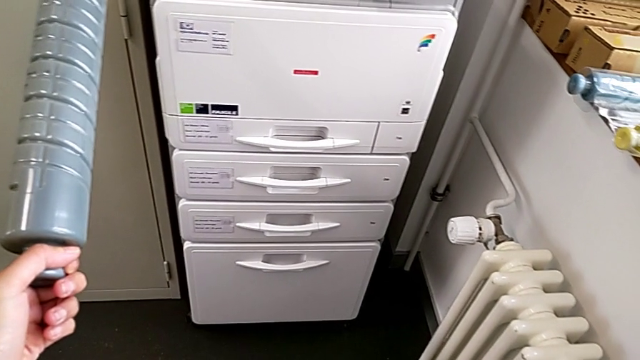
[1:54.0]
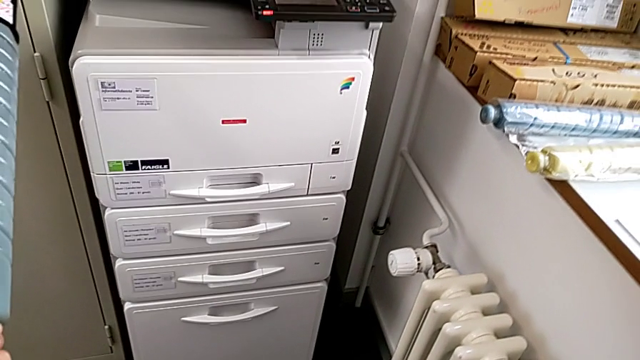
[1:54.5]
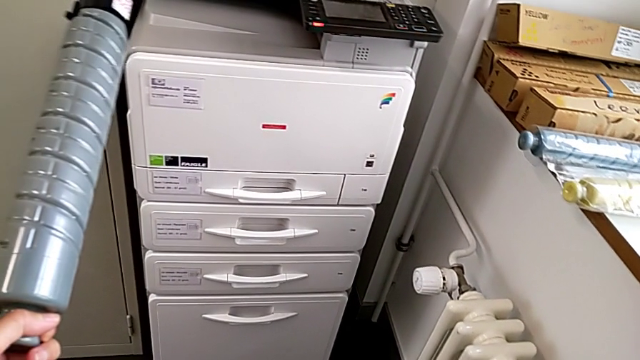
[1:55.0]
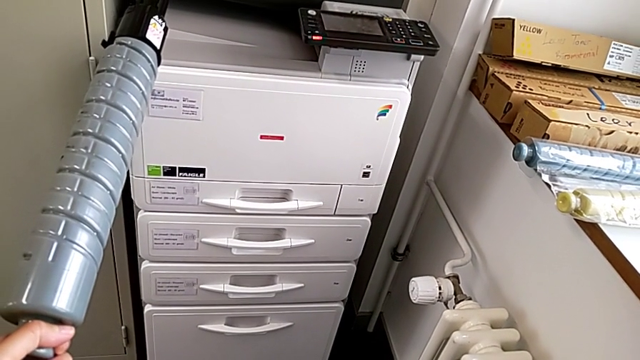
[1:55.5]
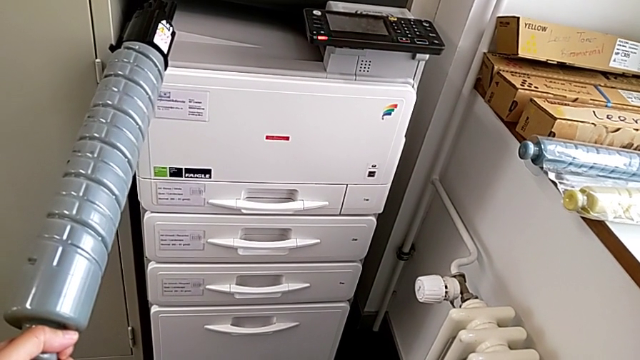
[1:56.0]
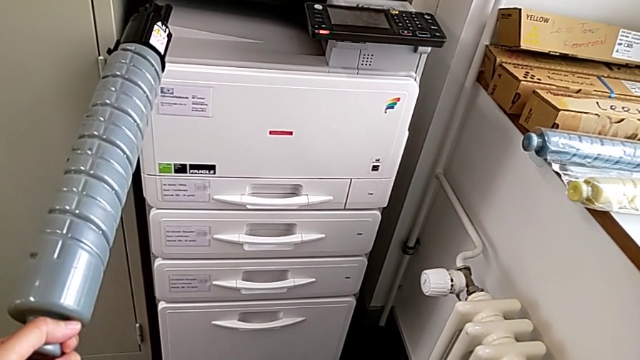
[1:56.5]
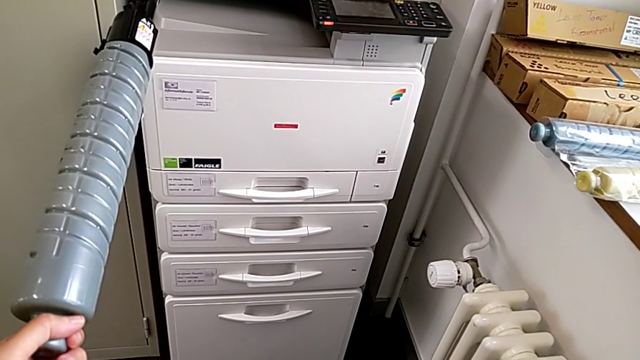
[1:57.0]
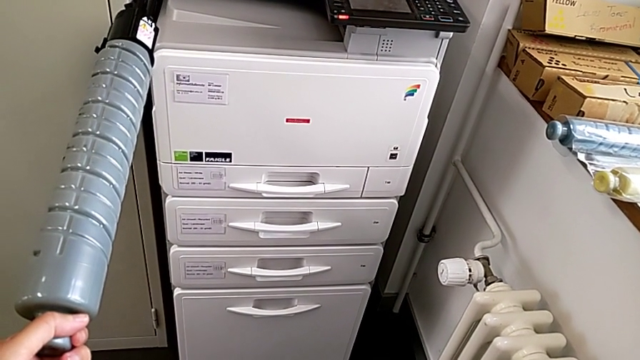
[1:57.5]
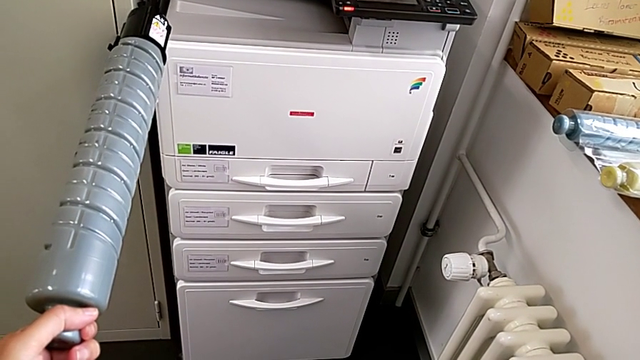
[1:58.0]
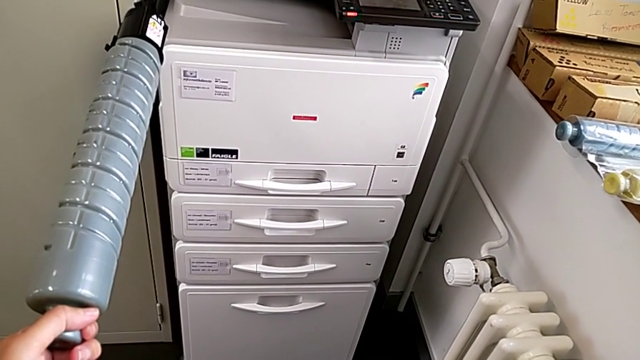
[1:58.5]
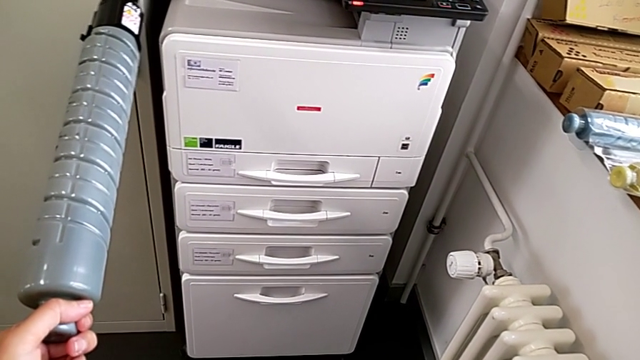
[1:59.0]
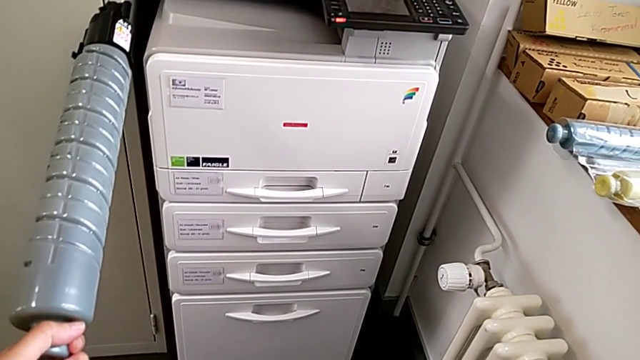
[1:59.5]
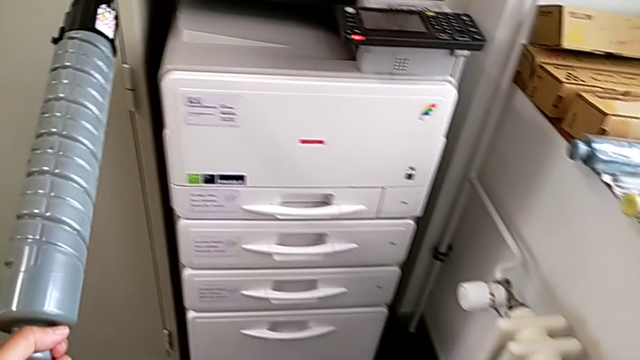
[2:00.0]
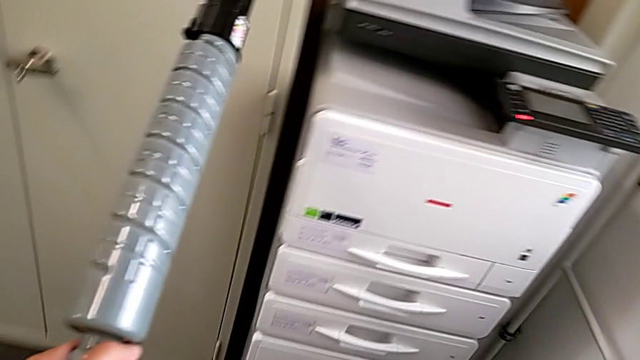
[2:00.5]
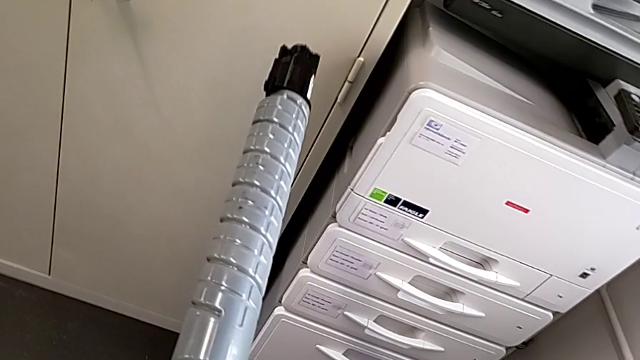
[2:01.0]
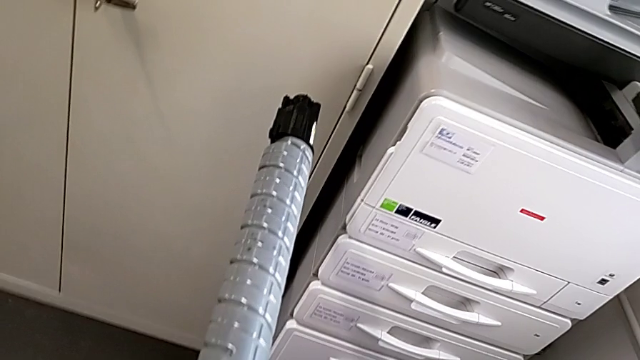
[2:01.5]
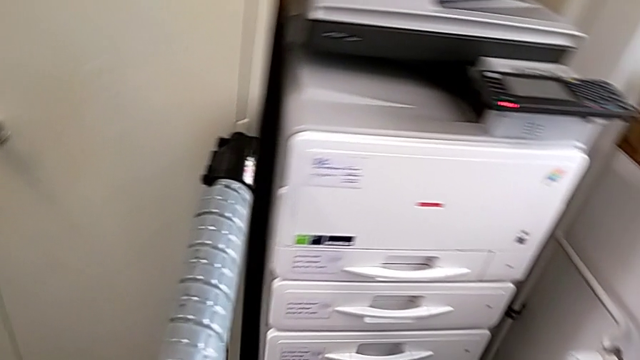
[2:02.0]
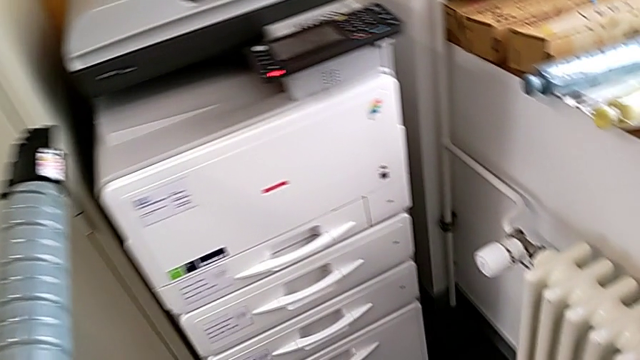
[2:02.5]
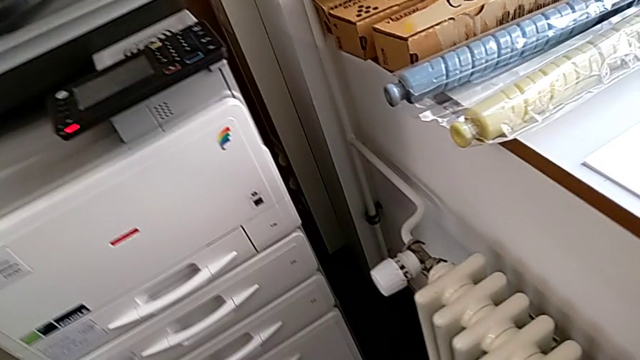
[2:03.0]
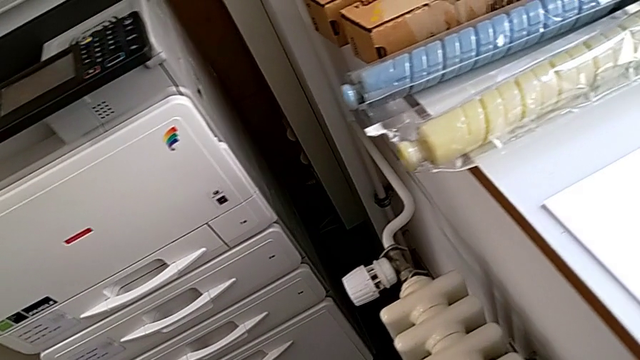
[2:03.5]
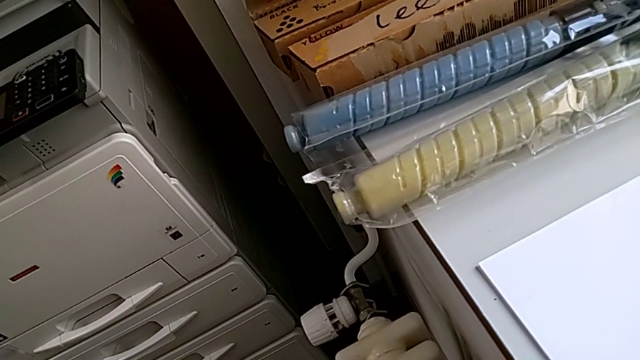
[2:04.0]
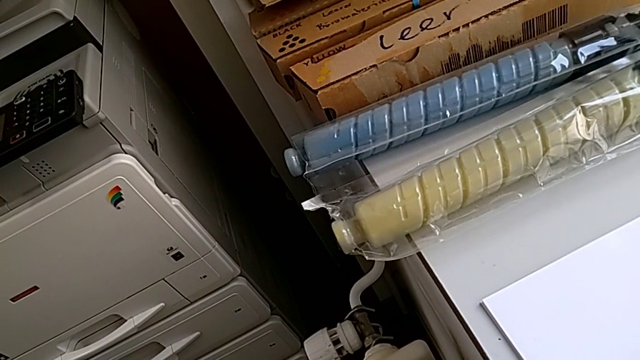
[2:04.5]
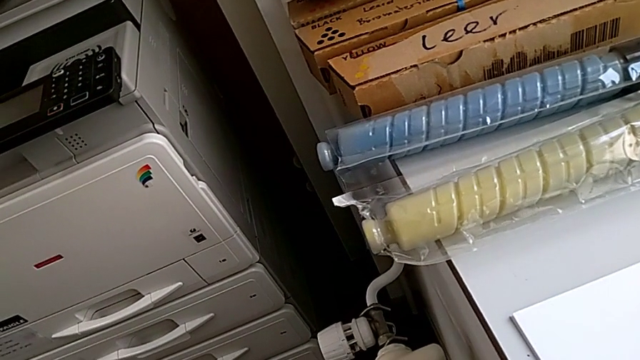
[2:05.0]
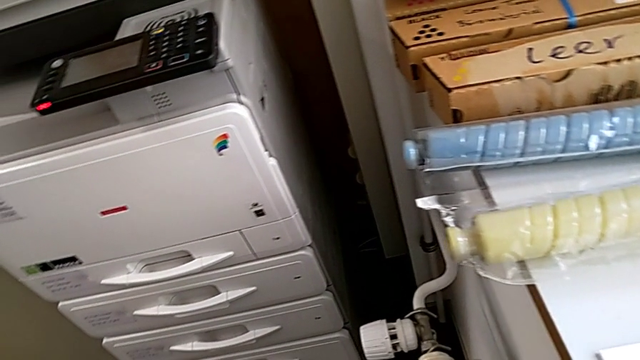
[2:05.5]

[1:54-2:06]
The camera wearer is exchanging the black ink cartridge. They hold the new ink cartridge and inspect the printer.

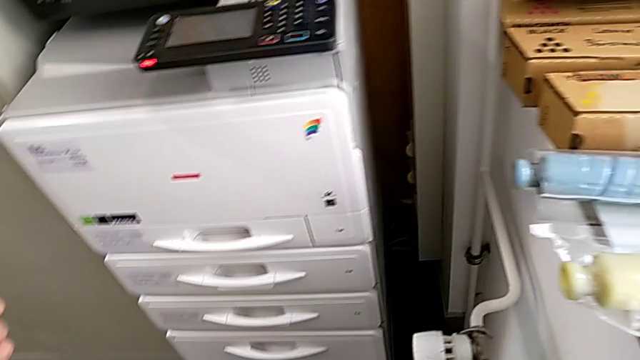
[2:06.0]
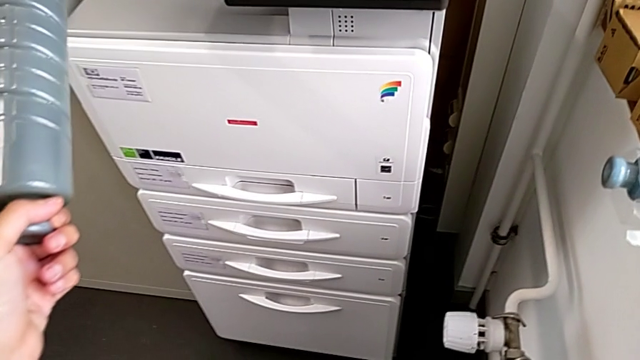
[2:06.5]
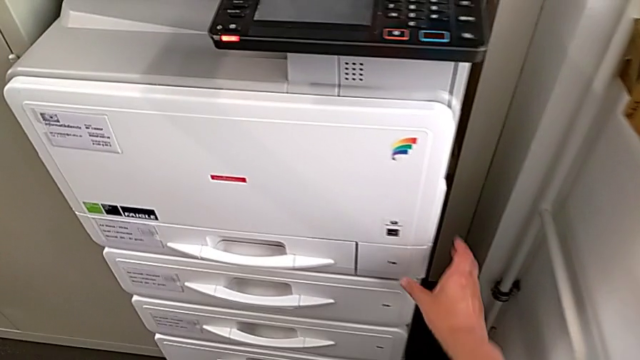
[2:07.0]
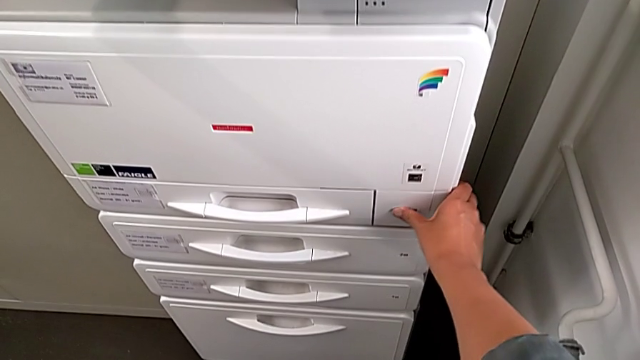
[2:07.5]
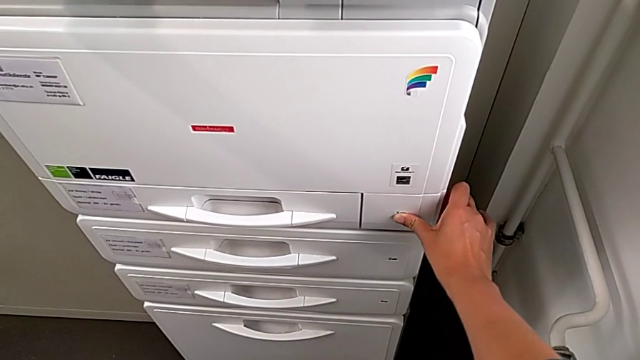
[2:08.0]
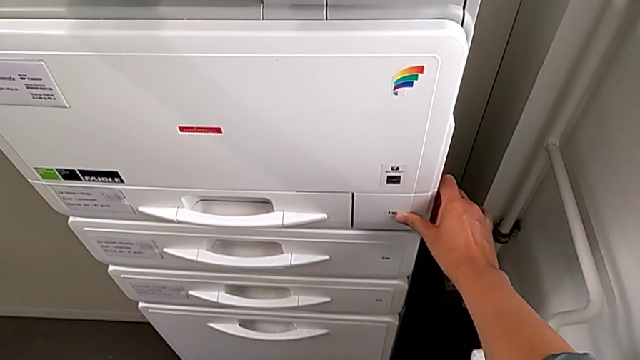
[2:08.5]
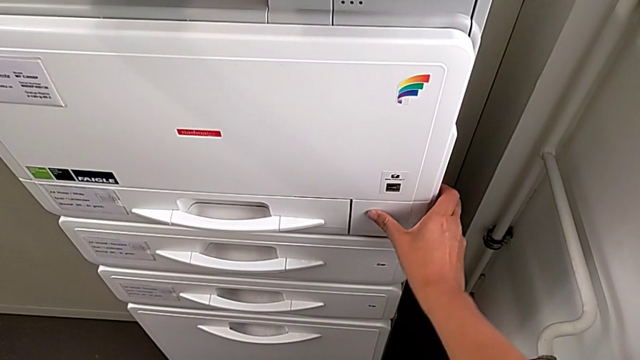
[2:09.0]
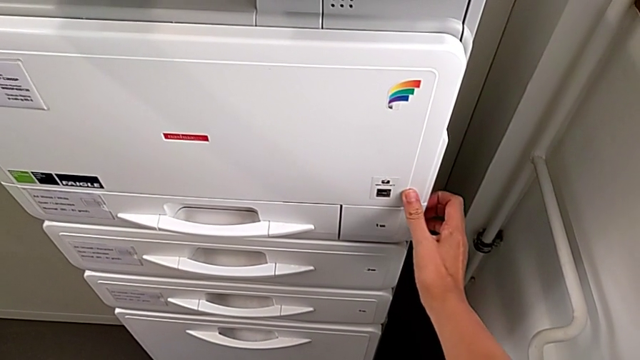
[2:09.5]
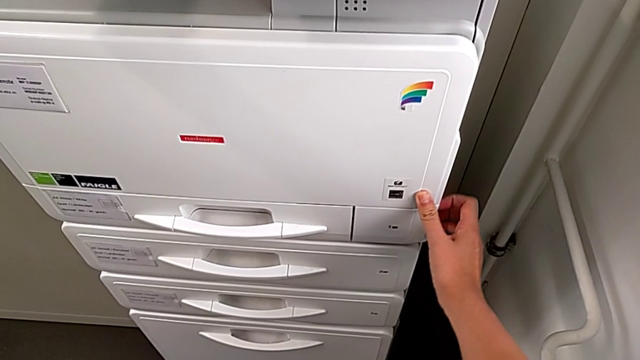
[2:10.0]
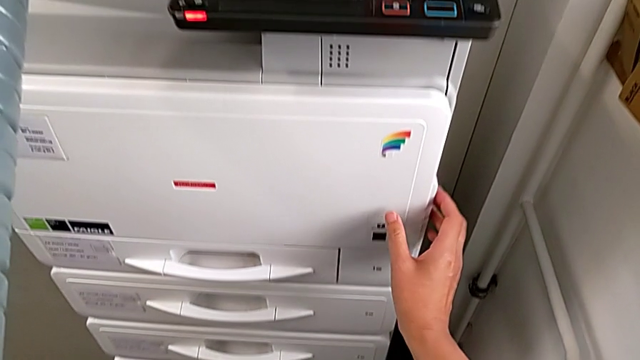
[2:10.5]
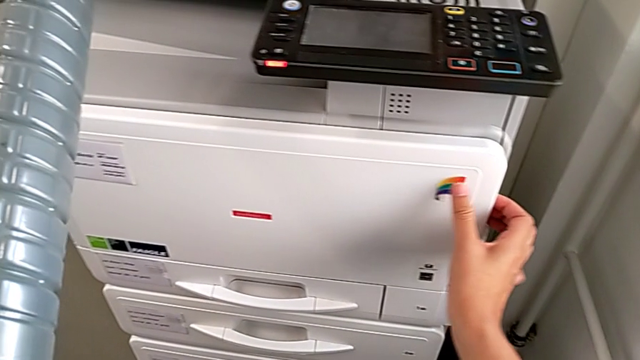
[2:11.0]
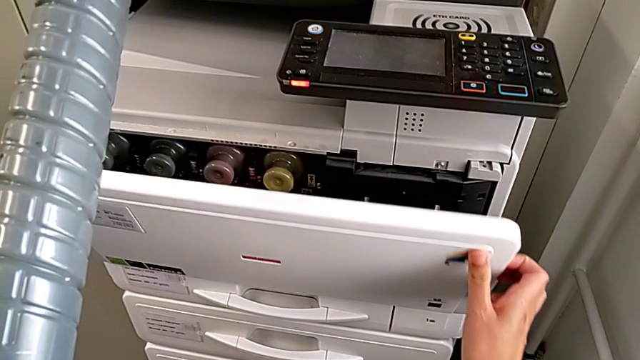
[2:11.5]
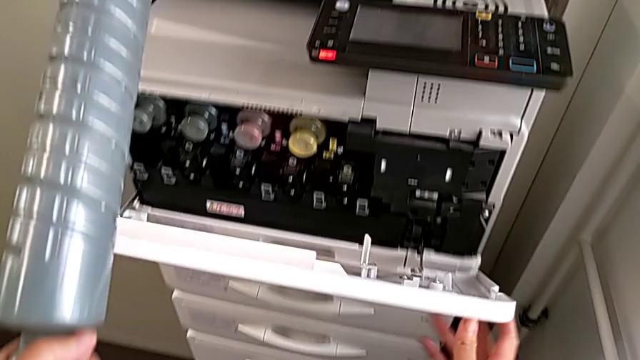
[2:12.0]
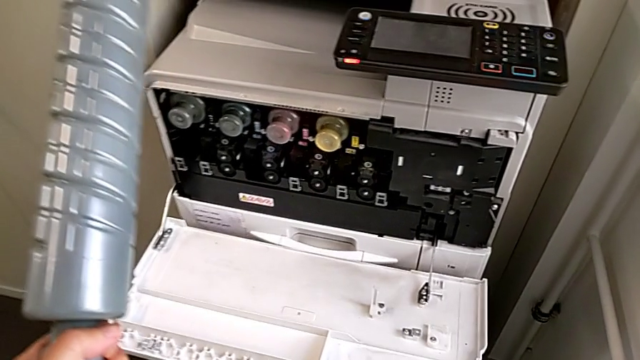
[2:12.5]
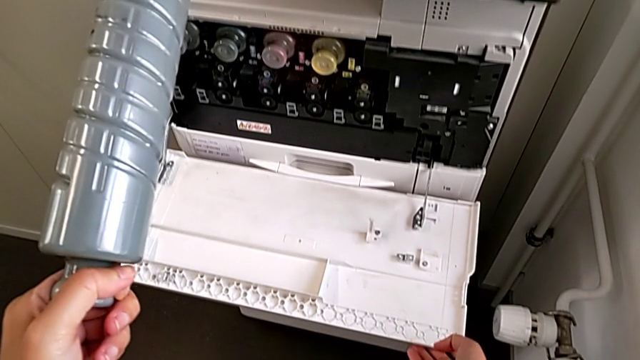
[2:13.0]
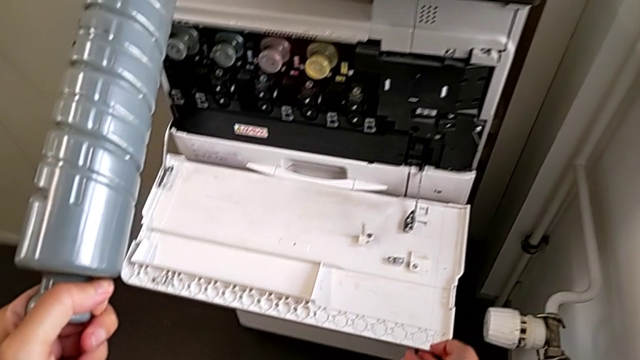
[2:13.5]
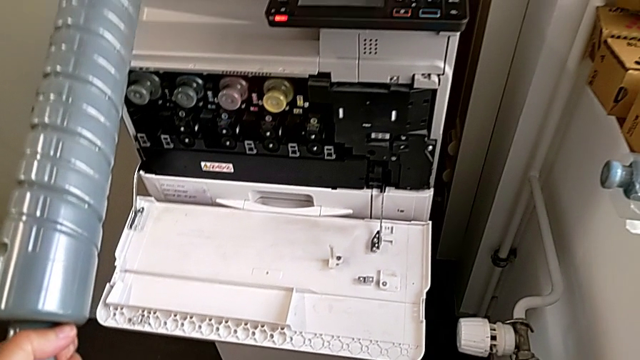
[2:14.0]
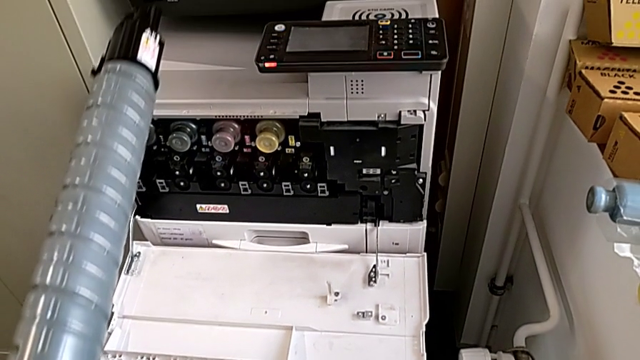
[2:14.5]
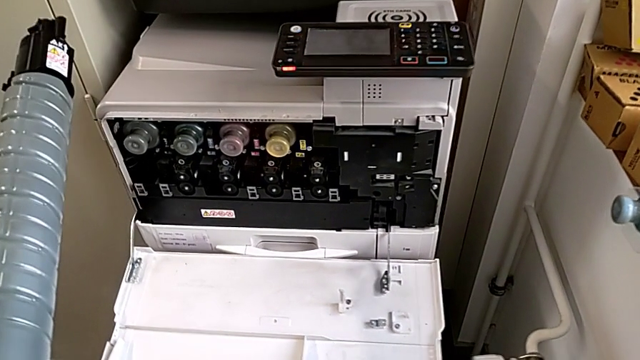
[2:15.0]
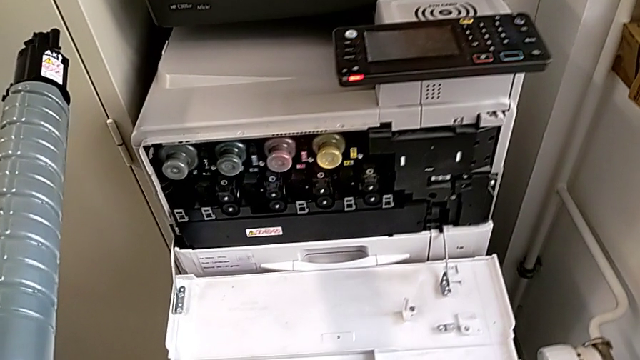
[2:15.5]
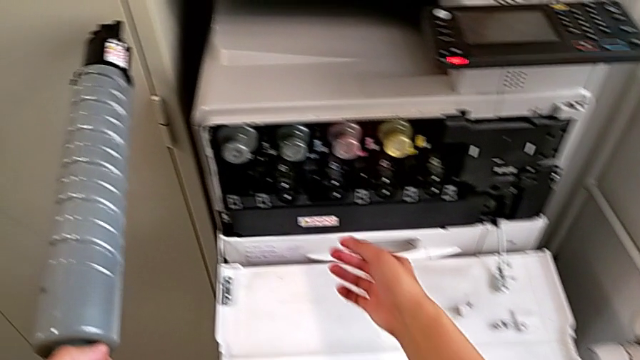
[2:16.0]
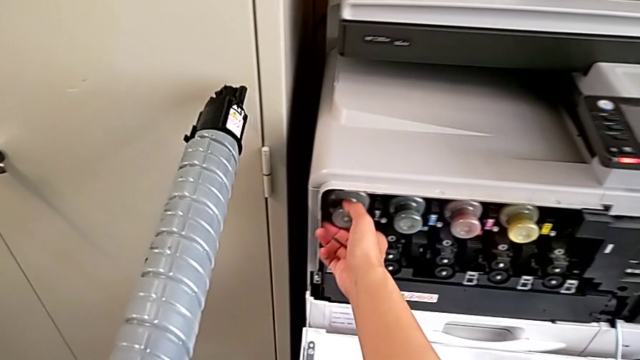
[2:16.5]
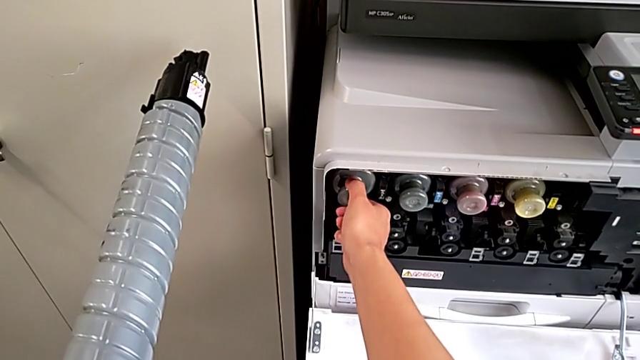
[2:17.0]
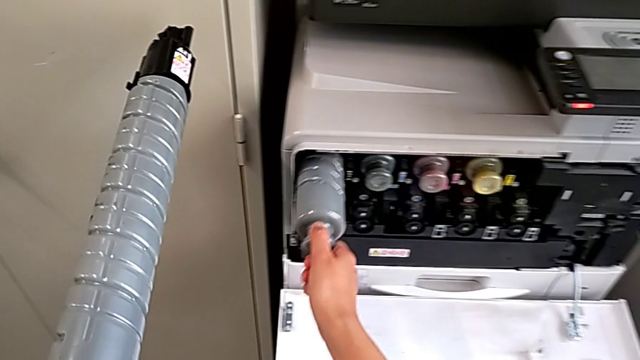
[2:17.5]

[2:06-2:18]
The camera wearer is exchanging the black ink cartridge. They wrongly grab the first paper tray, grab the cartridge gate, open it, approach the old ink cartridge, grab it and pull it.
